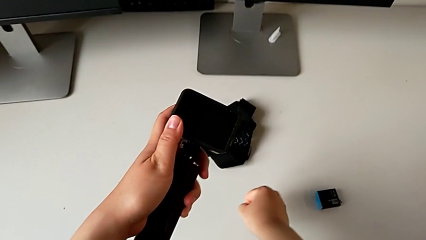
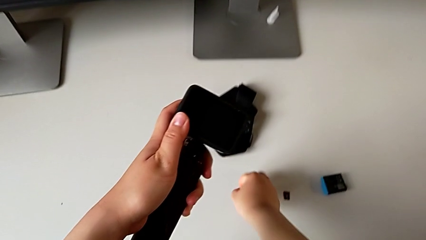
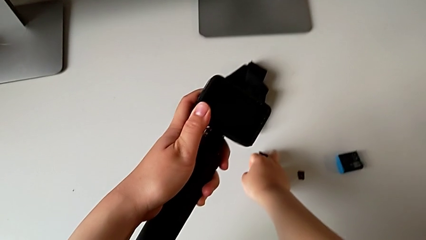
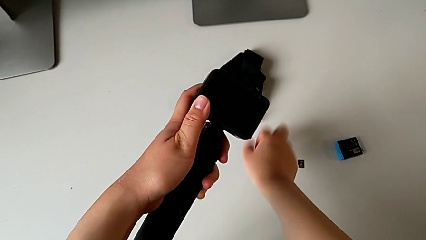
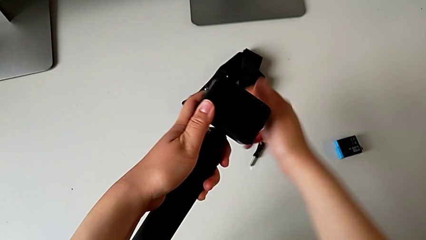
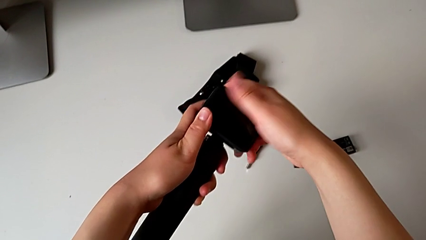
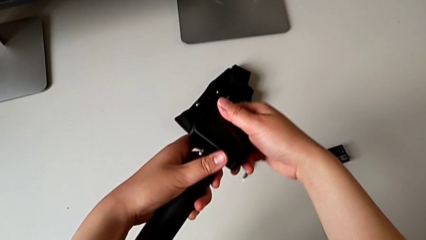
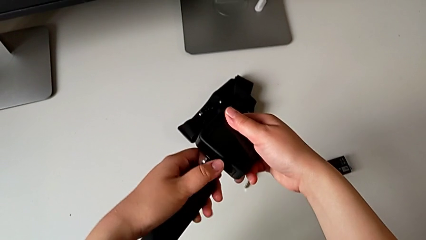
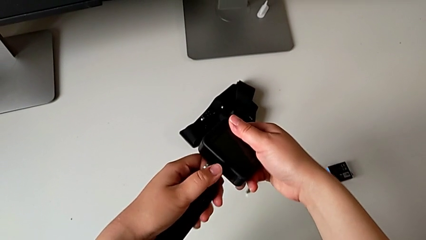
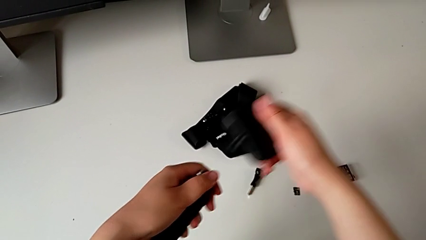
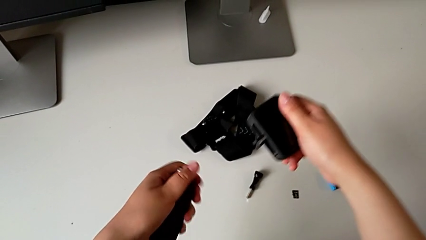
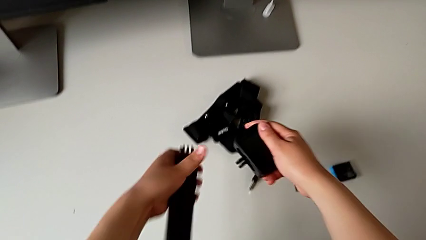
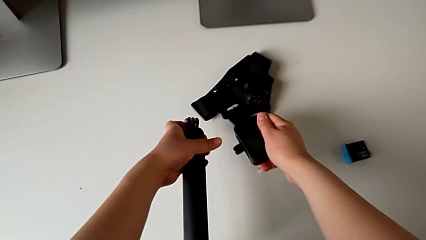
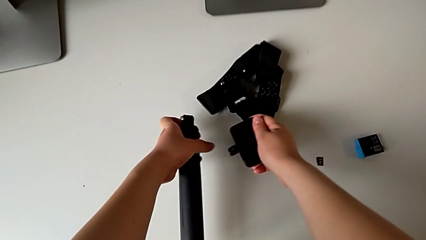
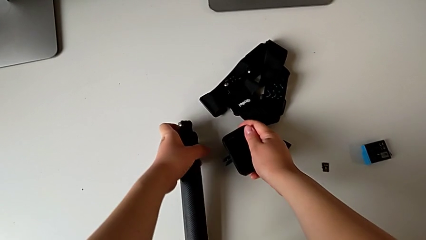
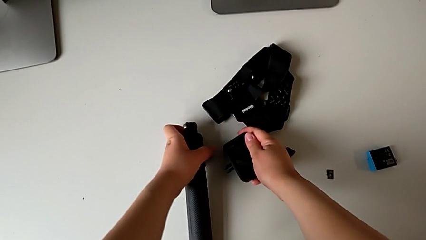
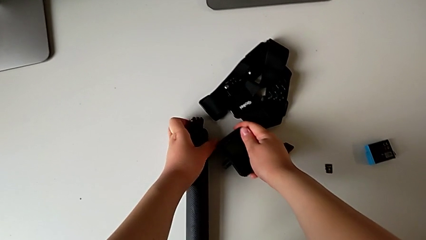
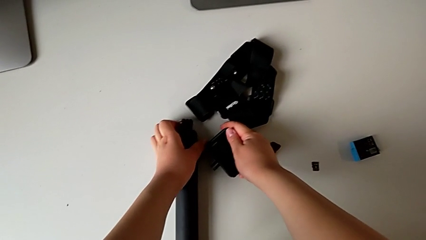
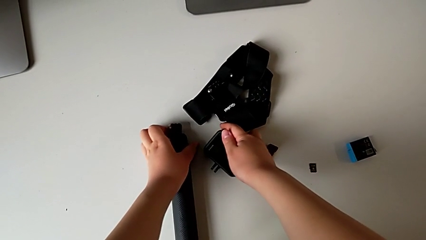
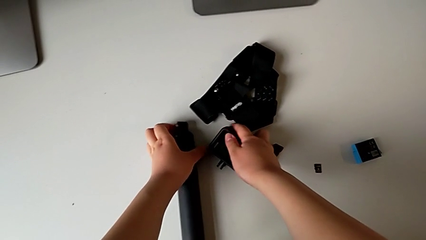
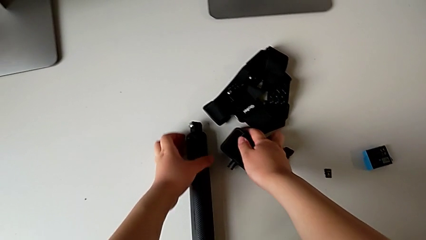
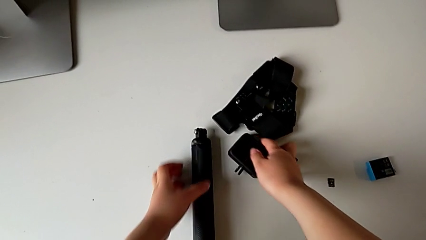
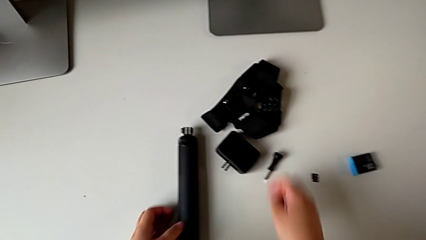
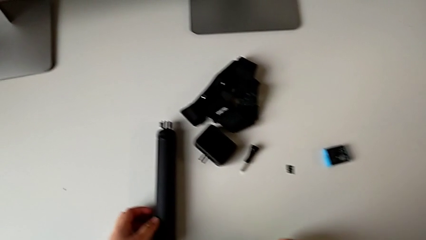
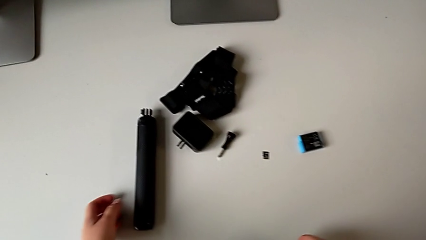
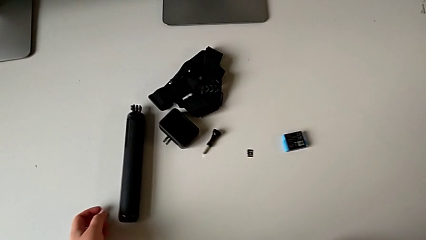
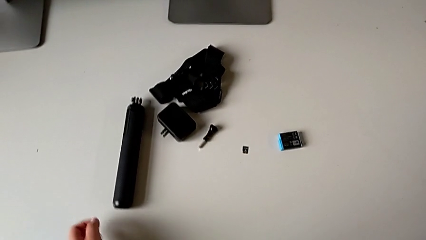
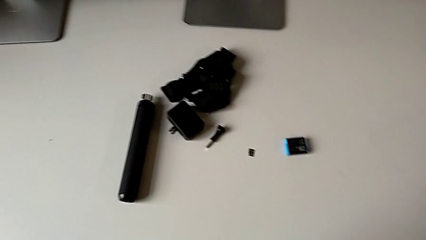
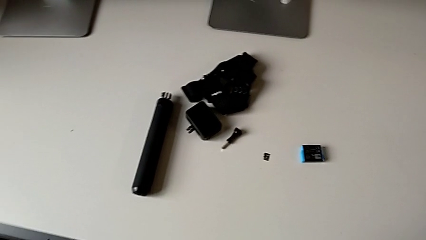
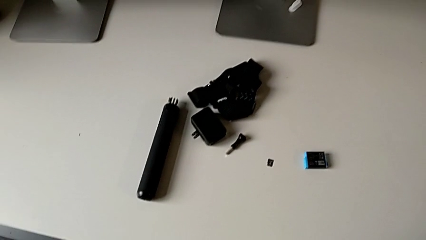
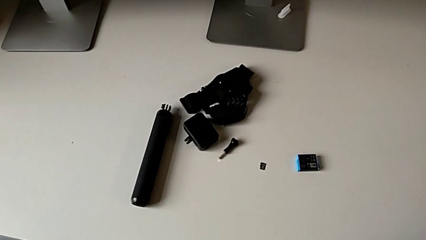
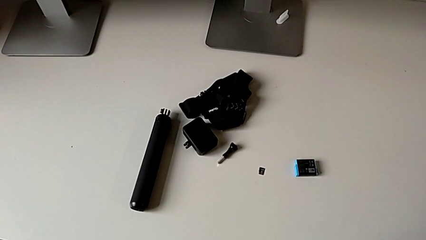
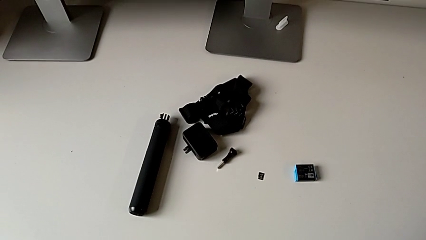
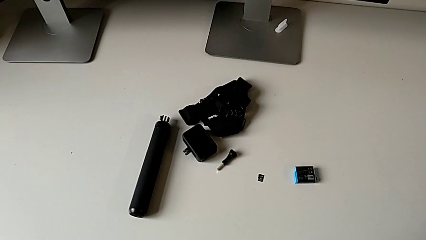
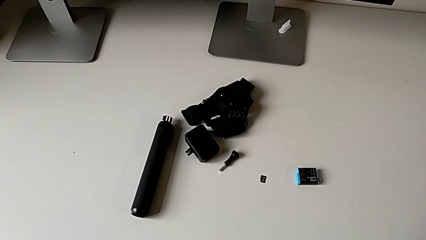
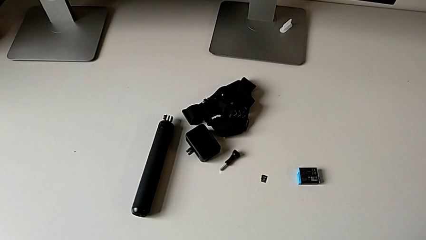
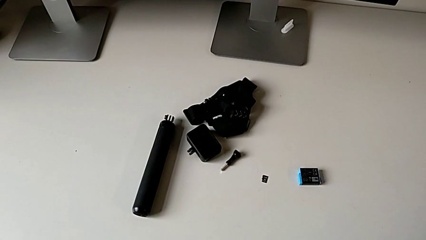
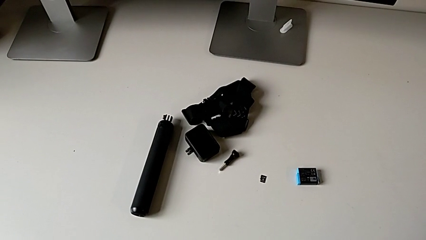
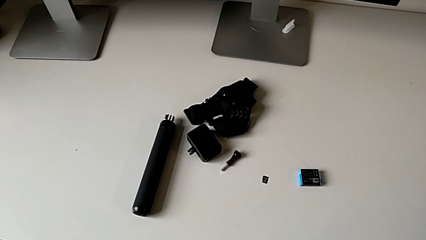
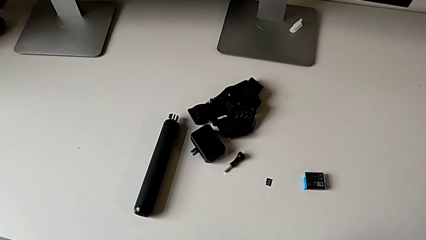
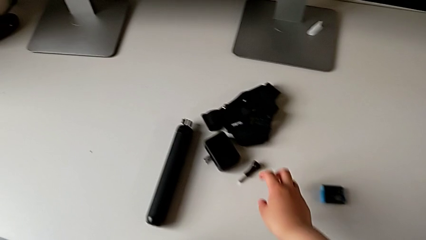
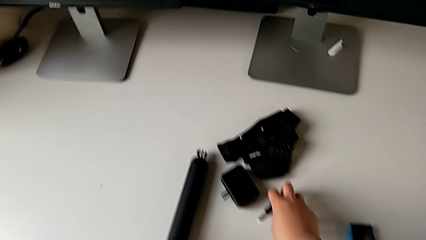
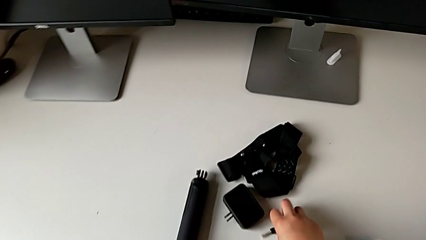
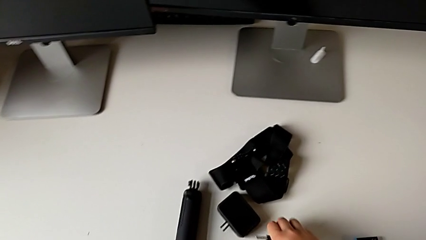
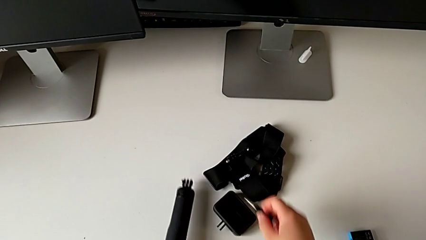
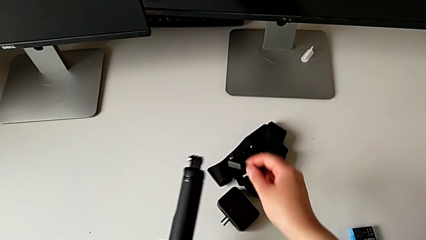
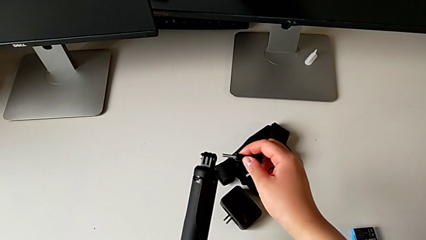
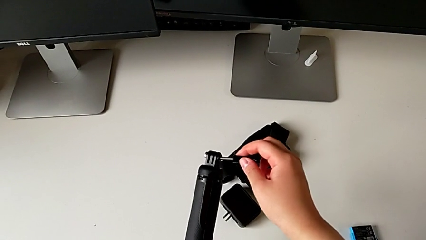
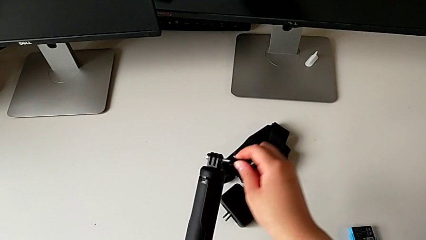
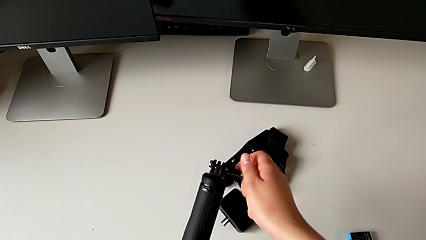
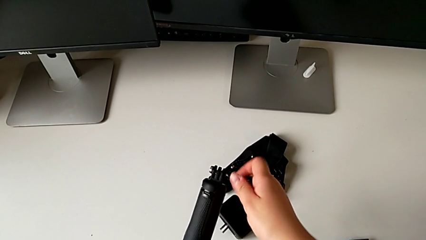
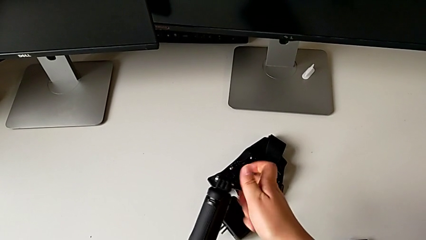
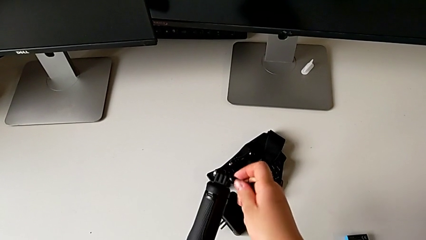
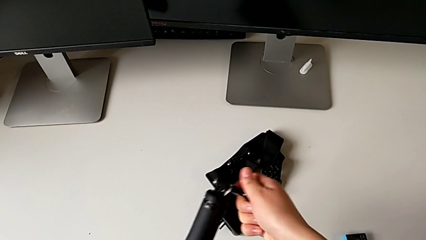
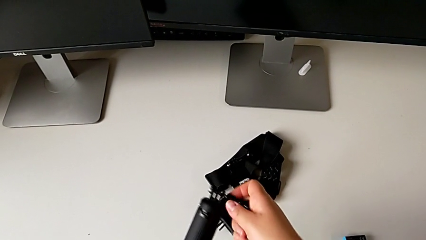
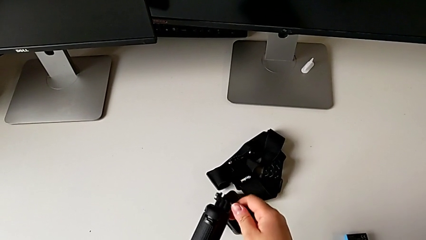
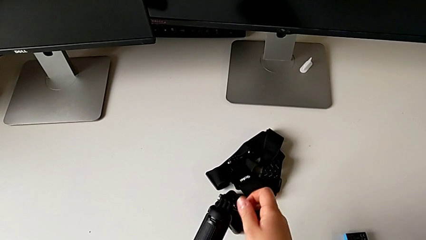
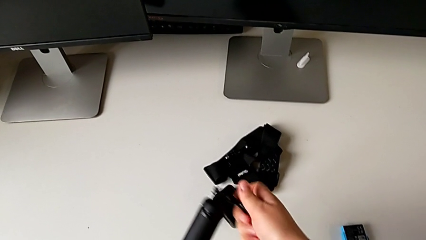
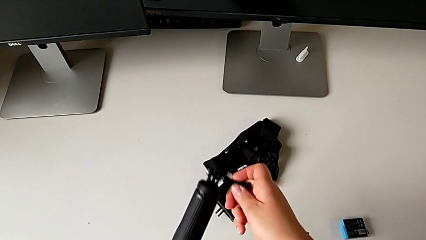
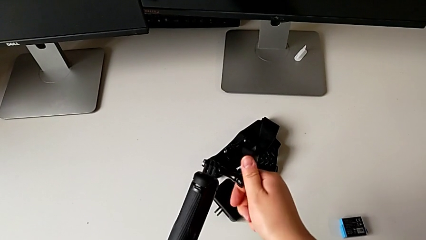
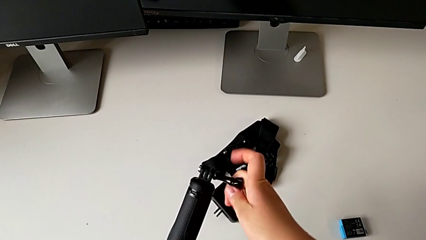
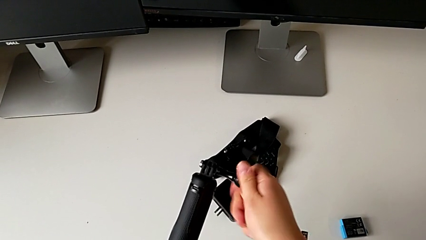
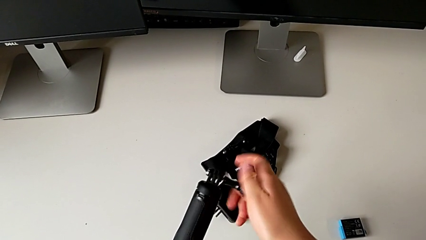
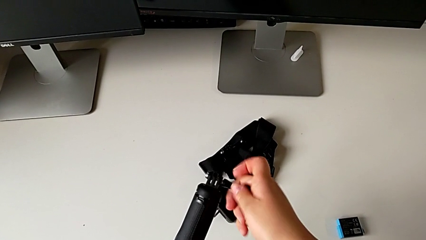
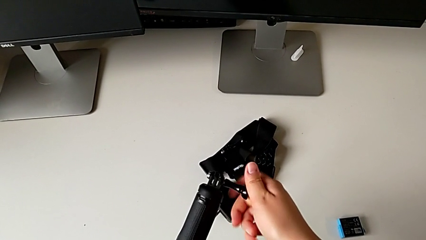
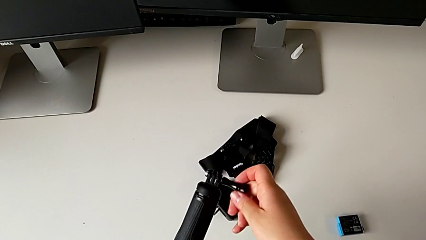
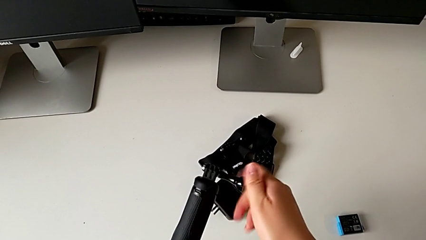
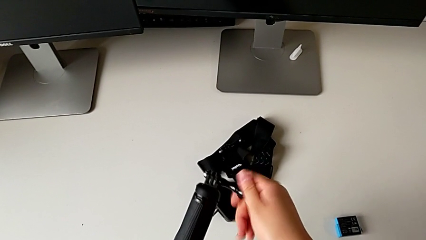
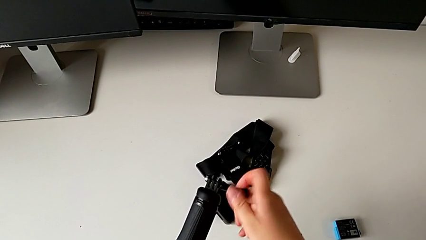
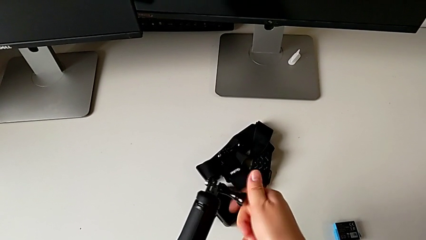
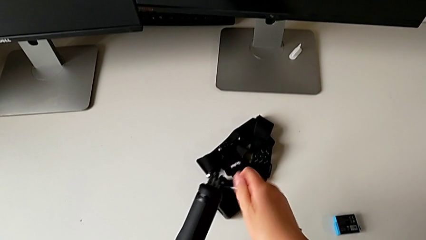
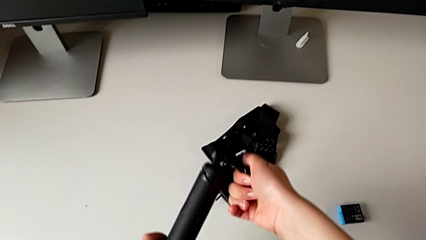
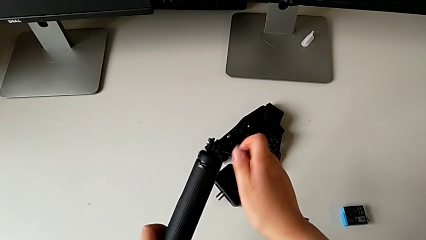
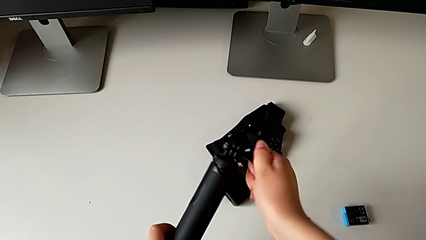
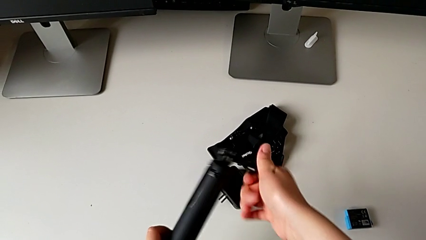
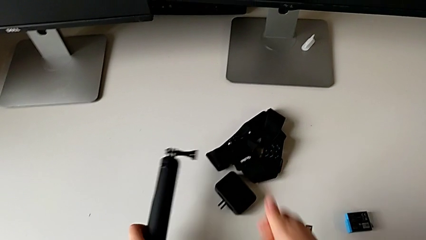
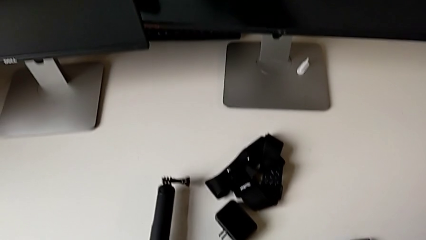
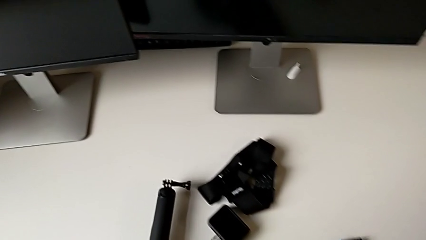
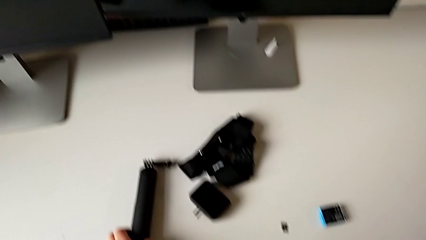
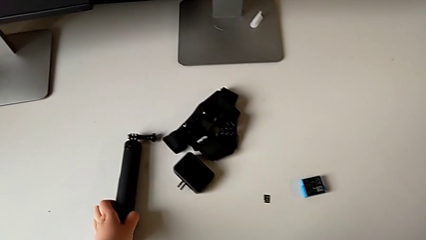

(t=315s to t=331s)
The camera wearer is removing the handheld grip from the GoPro. They withdraw the handheld grip, grab the screw and screw it.
